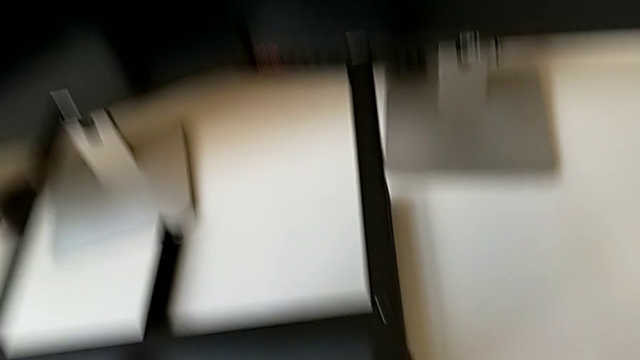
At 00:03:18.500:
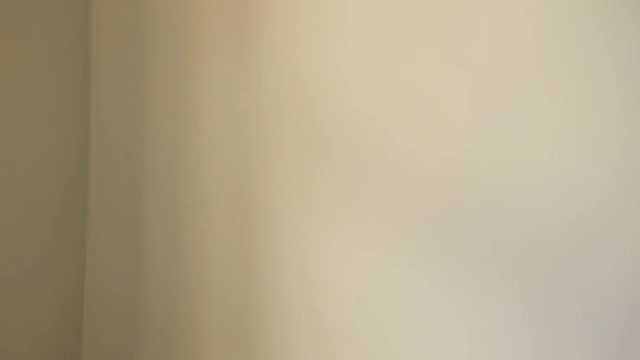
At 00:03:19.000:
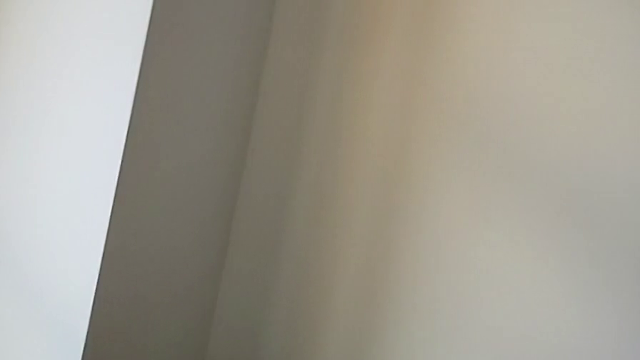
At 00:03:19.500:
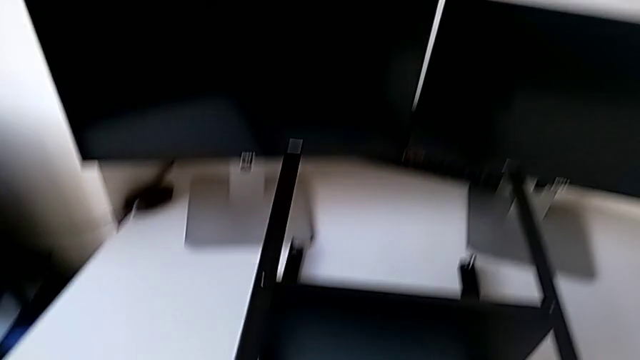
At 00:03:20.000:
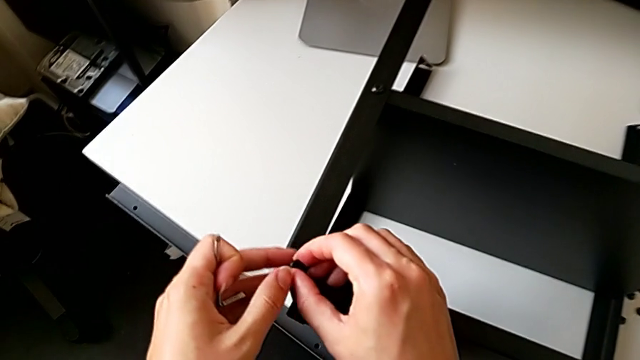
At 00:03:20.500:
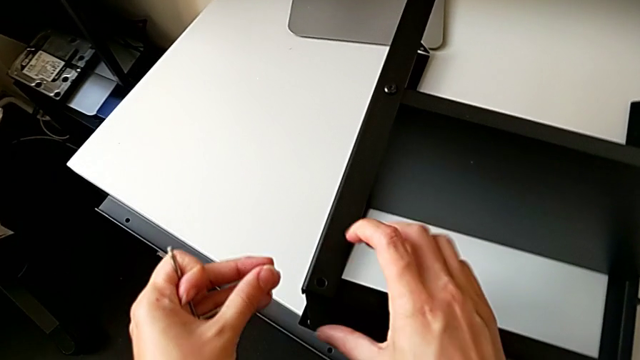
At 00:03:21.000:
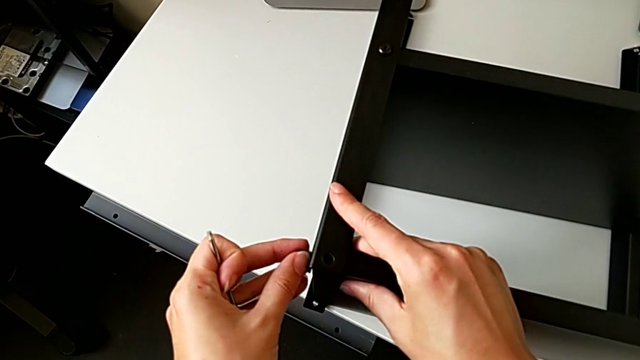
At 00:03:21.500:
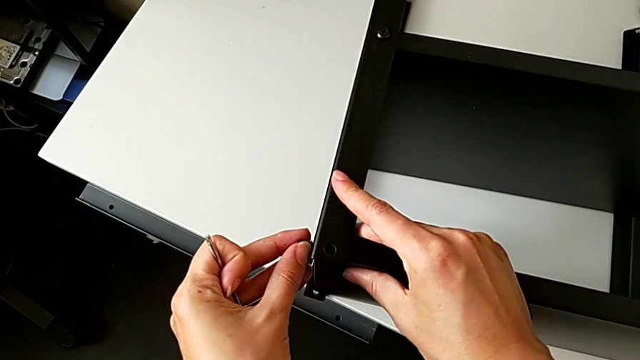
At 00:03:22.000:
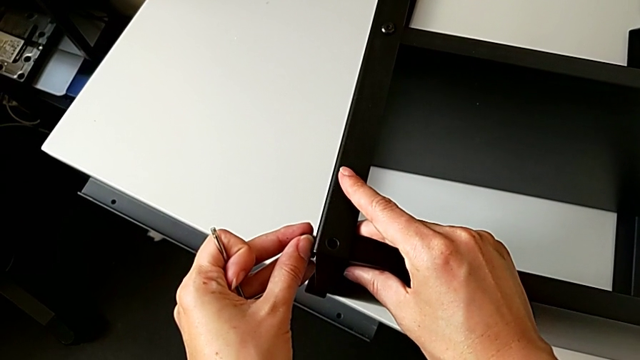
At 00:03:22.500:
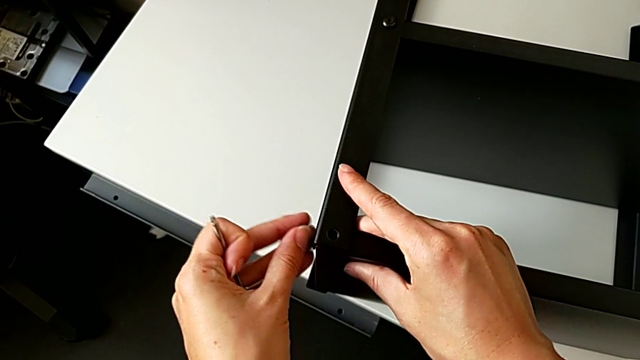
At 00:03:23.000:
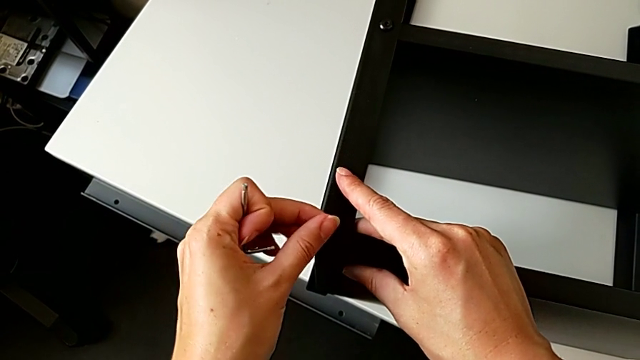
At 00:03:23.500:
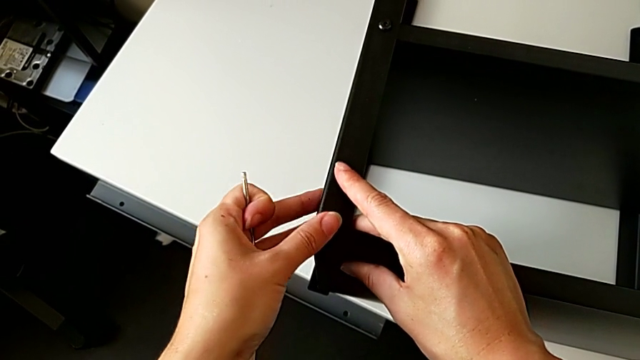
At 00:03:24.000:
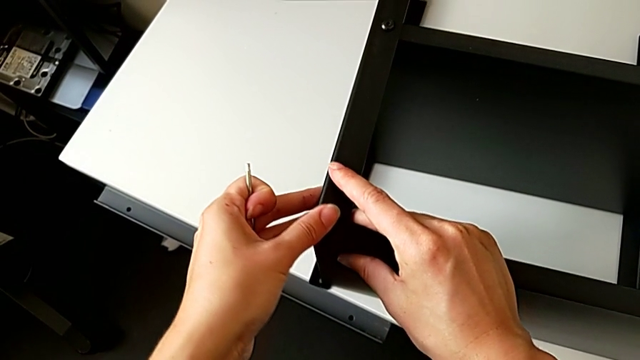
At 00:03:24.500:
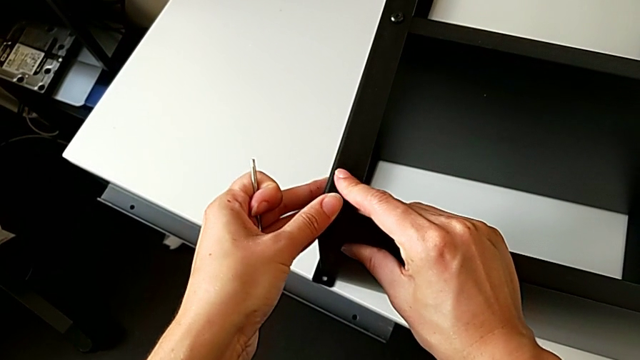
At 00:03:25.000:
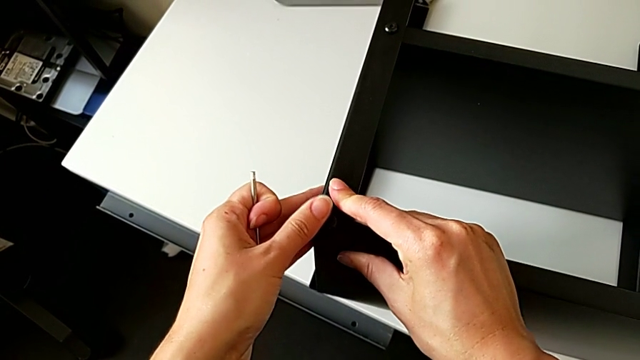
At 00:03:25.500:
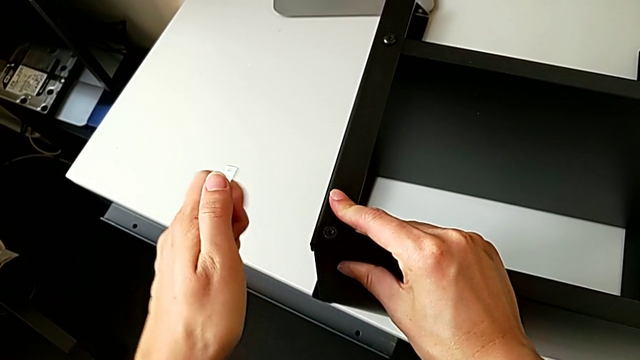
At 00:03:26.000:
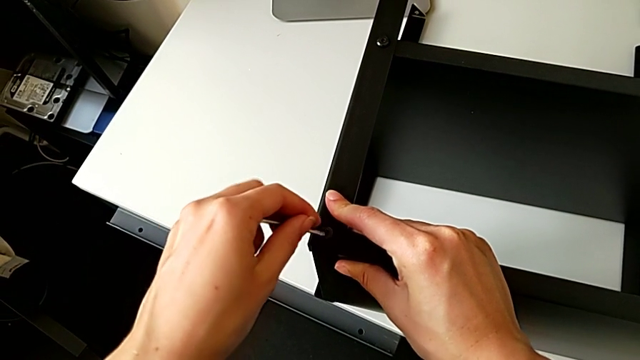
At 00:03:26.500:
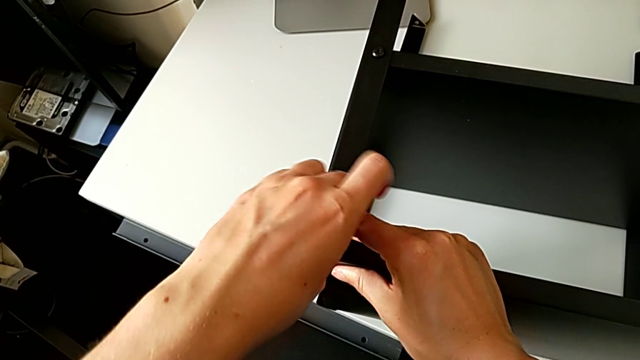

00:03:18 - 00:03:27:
The camera wearer is screwing the second leg onto the top table. They approach the tray, grab the hex socket head, align the tray, insert the hex socket head, hold the nightstand and insert the hex socket head.

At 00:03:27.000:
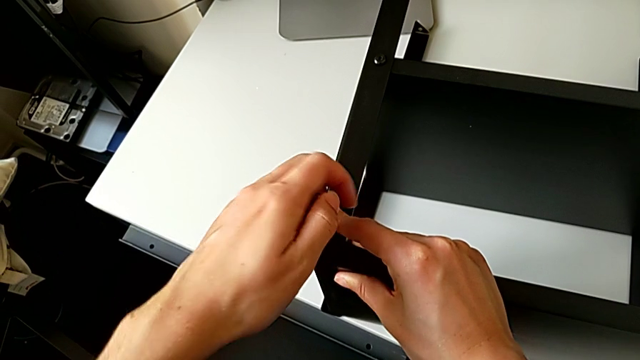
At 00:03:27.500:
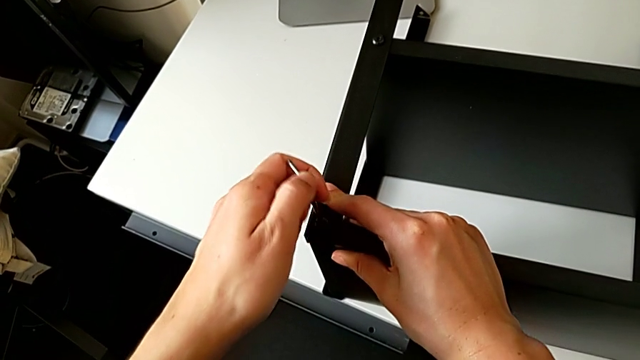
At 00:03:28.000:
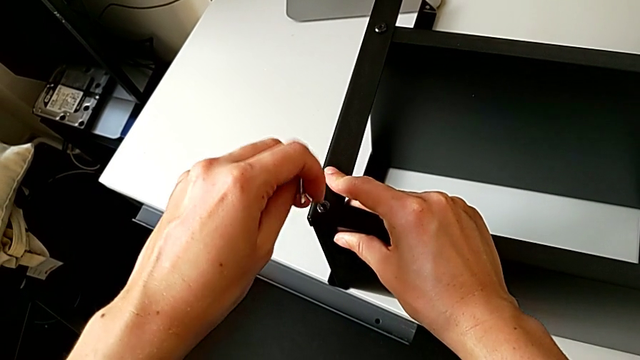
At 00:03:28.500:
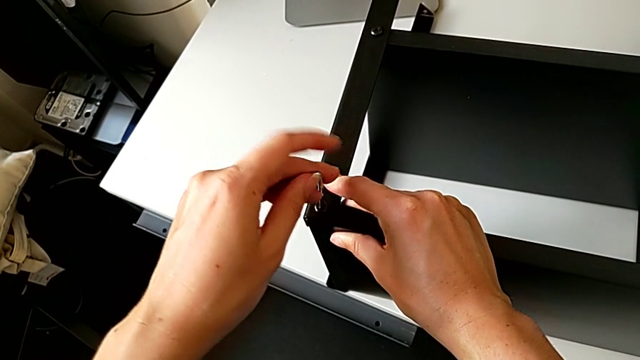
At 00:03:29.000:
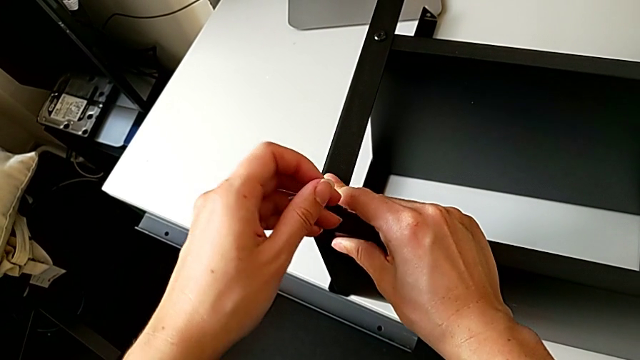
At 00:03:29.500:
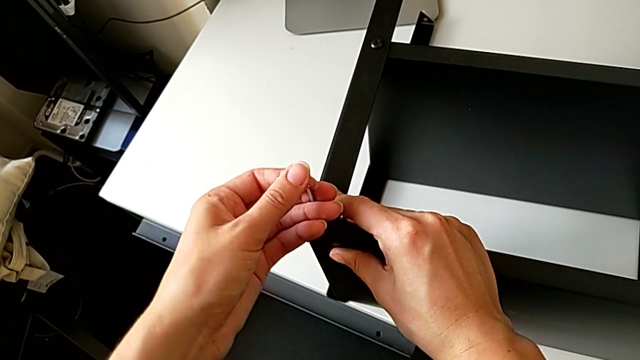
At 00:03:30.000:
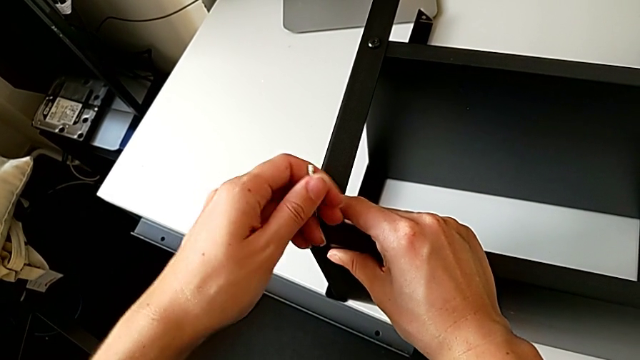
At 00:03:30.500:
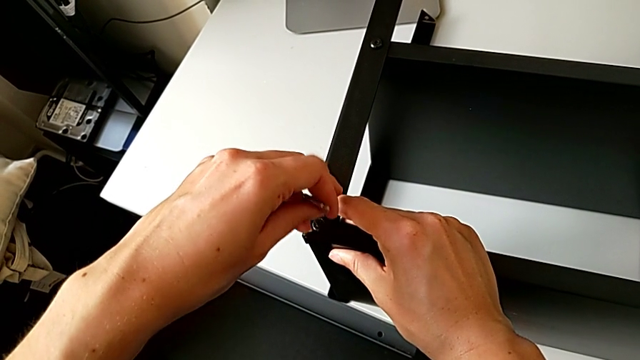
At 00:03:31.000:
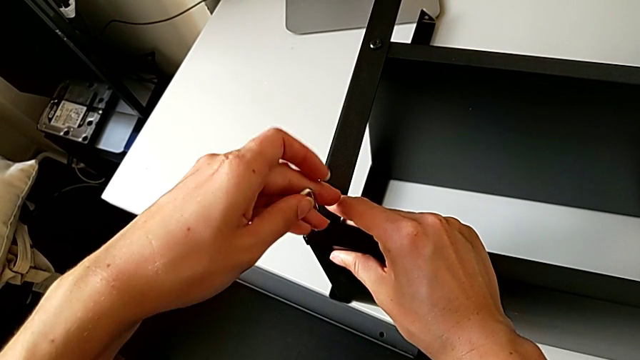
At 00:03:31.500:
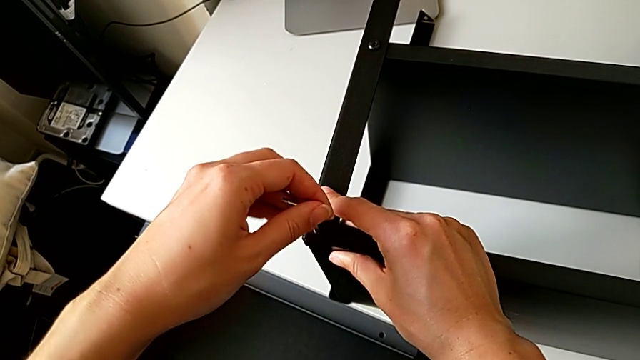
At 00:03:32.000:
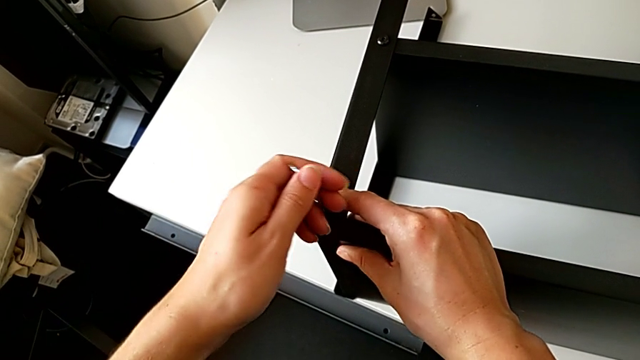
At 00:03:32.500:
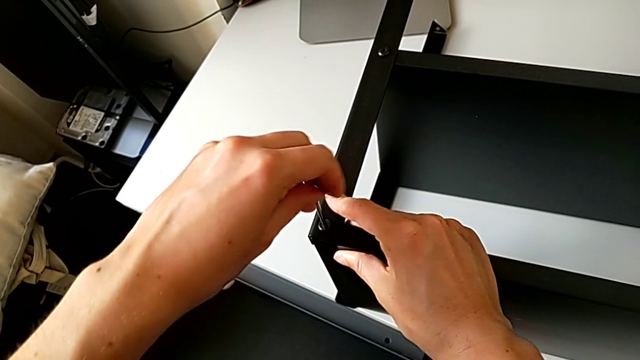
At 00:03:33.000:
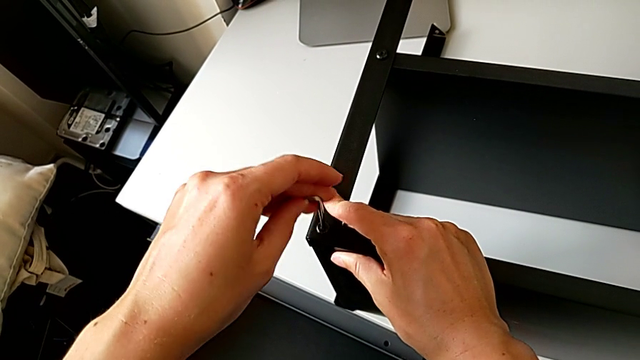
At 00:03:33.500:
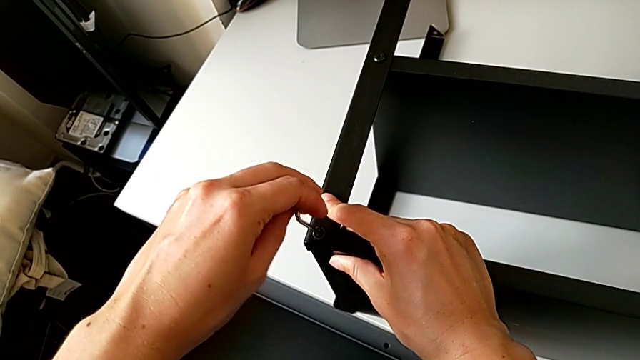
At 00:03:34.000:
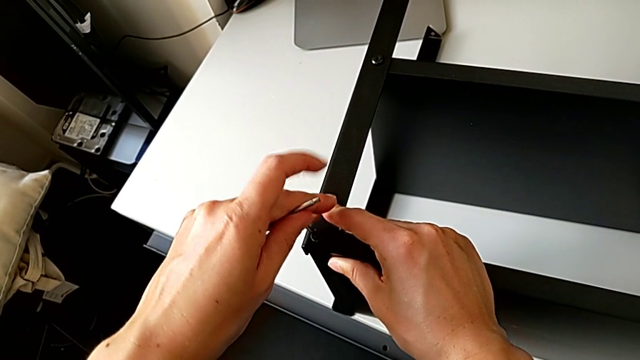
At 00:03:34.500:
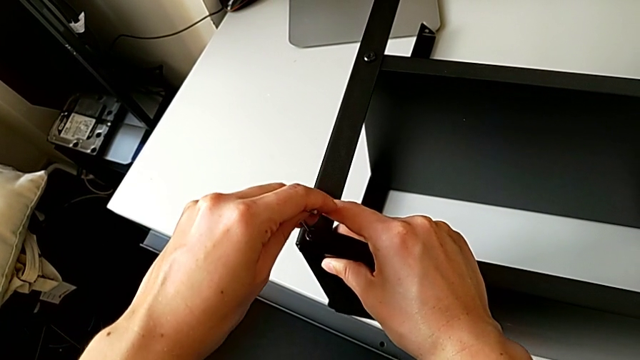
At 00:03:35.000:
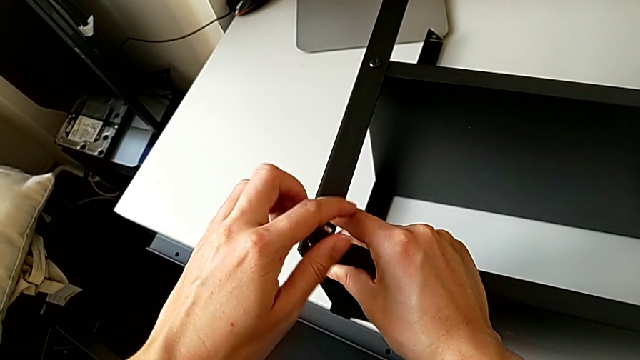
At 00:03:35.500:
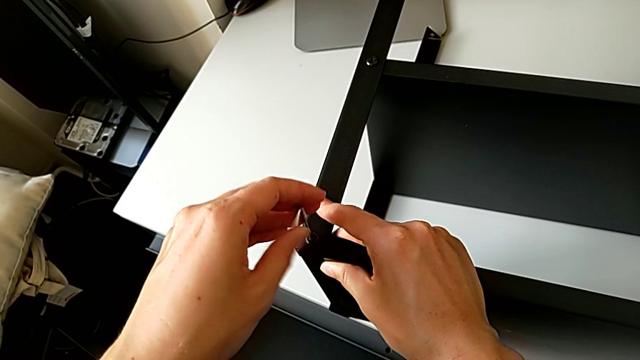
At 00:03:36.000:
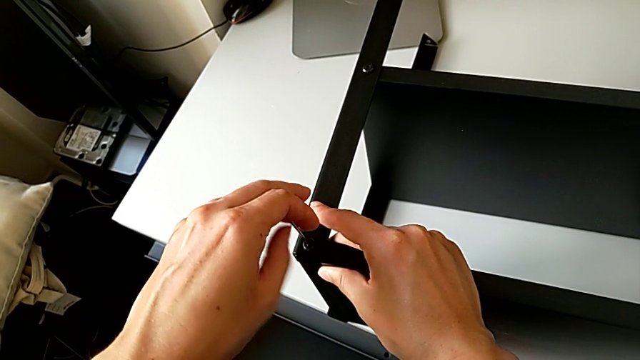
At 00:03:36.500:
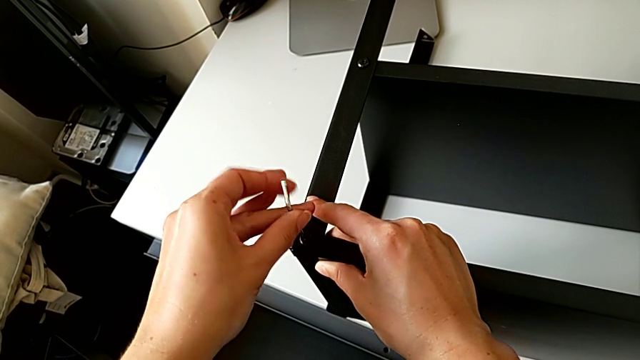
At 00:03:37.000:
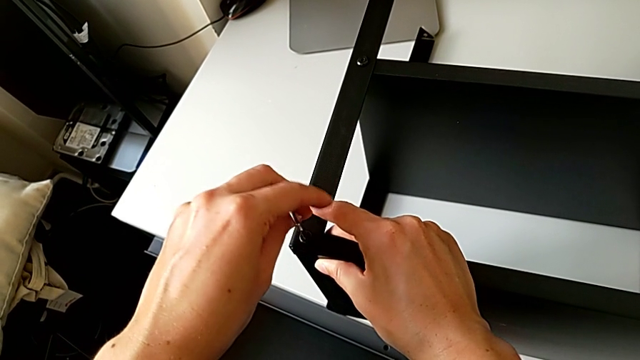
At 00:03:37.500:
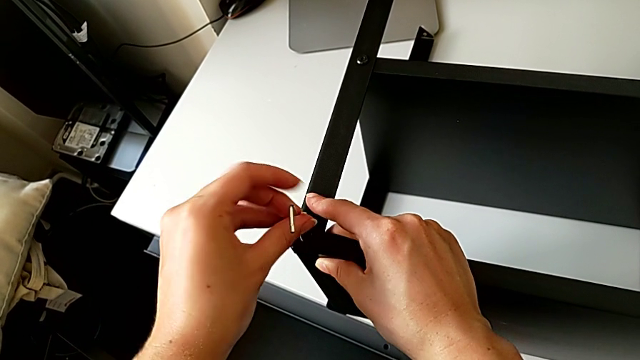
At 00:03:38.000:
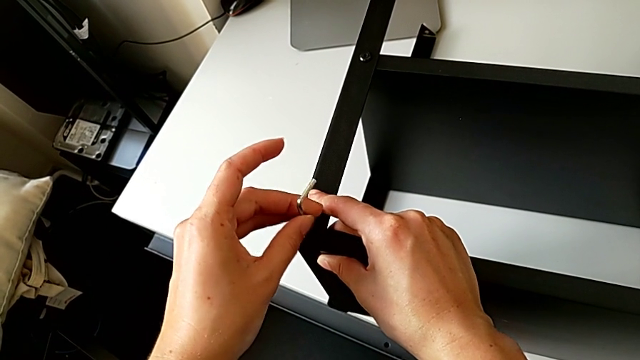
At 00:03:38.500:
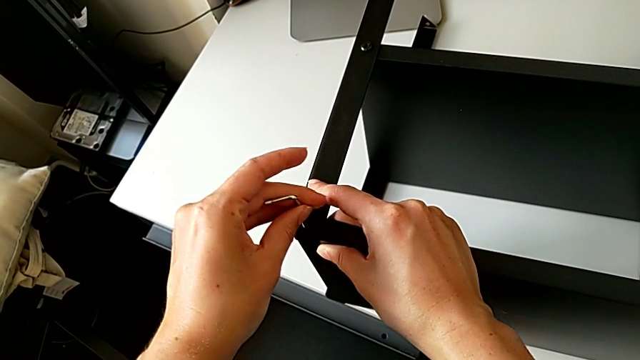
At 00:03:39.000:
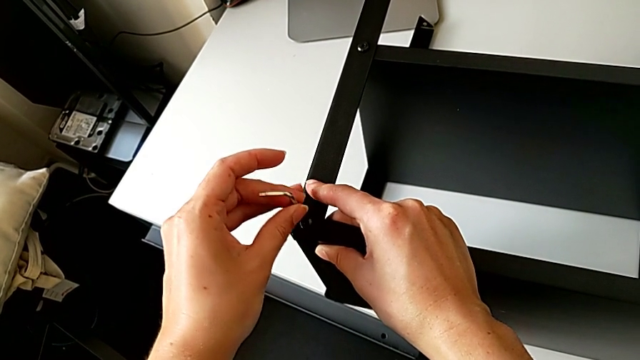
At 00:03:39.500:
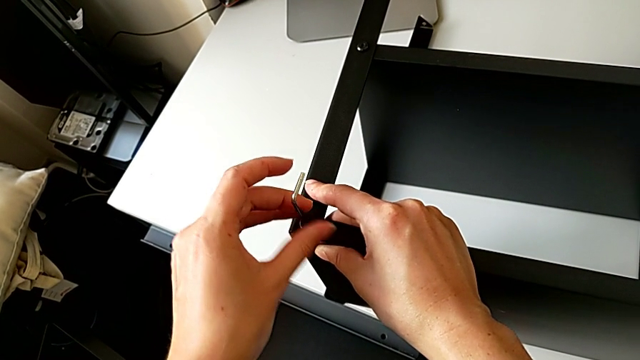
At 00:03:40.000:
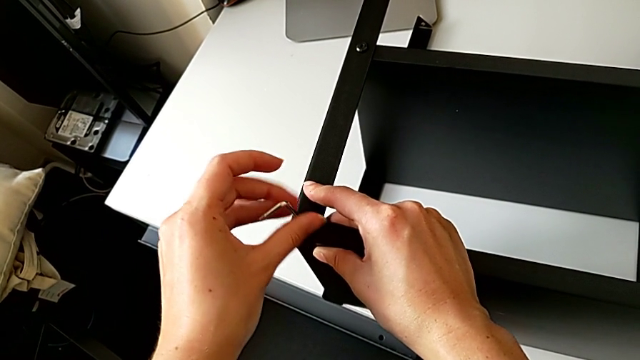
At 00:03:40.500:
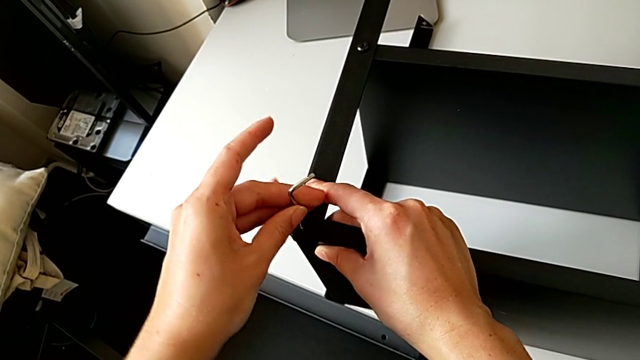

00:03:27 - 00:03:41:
The camera wearer is screwing the second leg onto the top table. They begin to screw the hex socket head.
